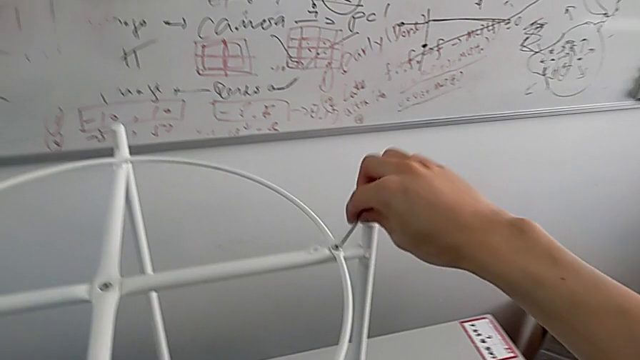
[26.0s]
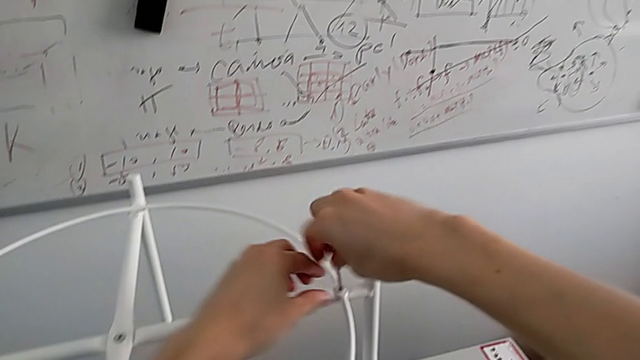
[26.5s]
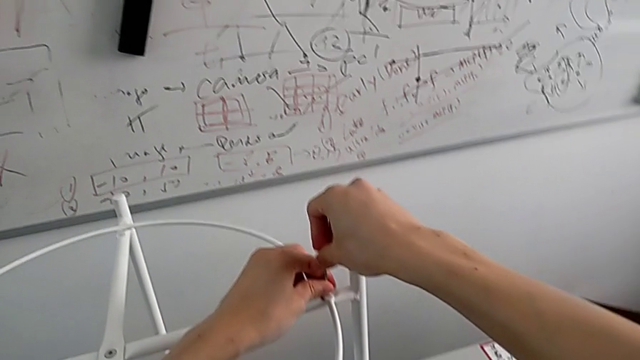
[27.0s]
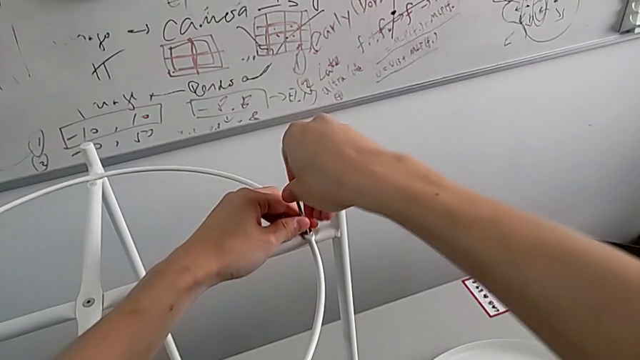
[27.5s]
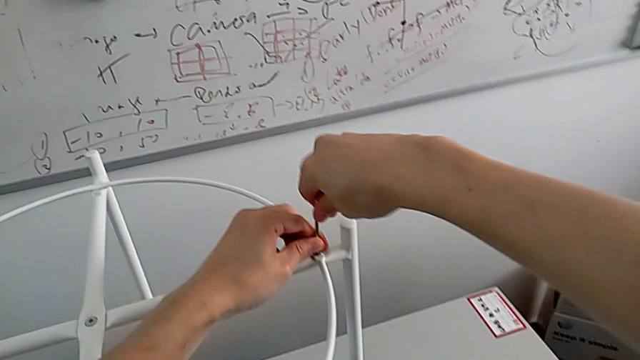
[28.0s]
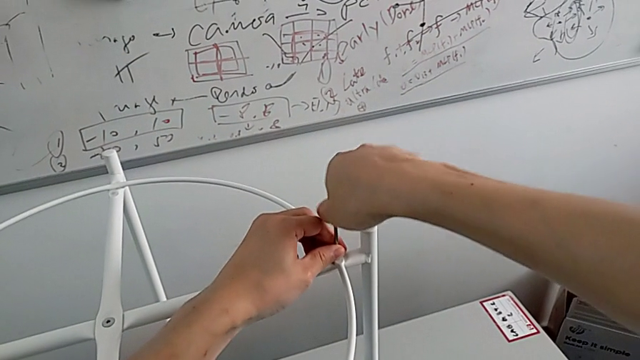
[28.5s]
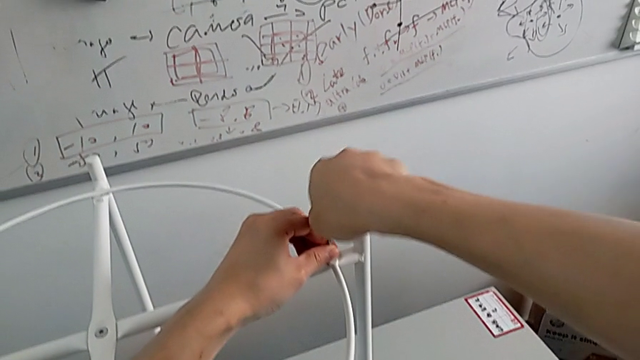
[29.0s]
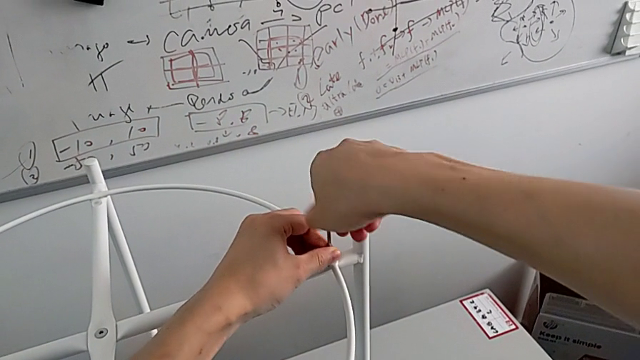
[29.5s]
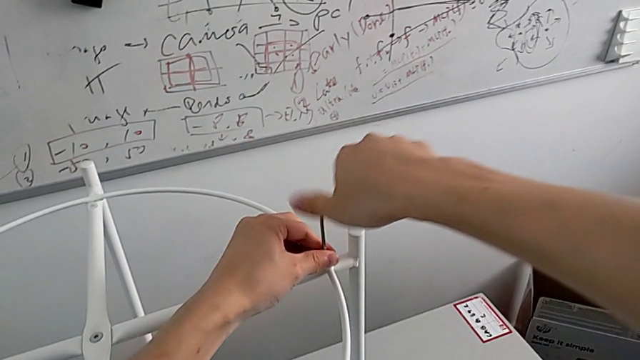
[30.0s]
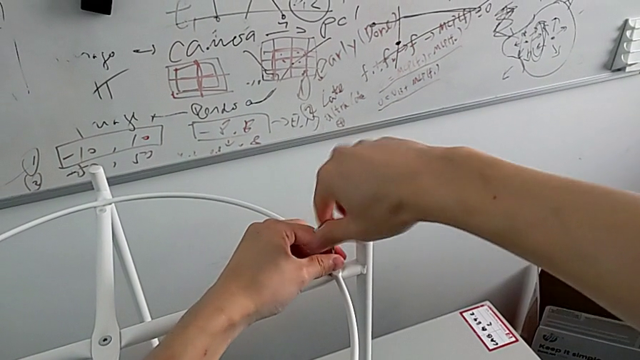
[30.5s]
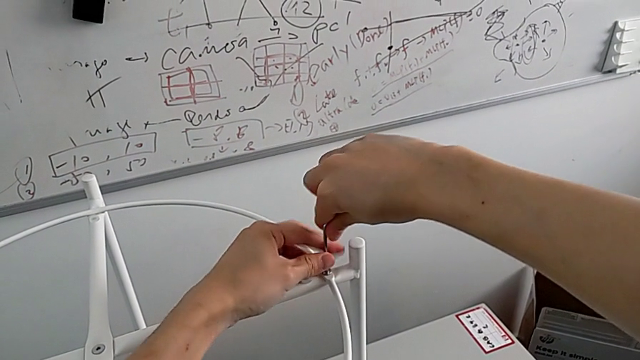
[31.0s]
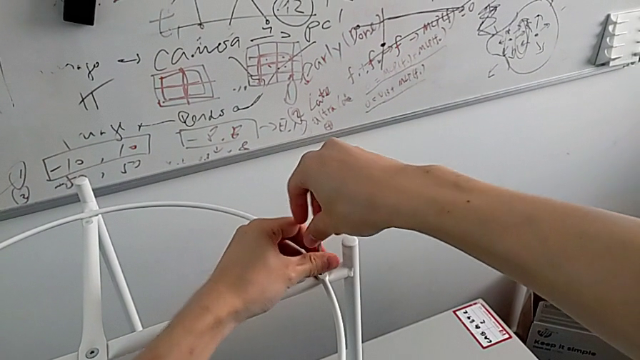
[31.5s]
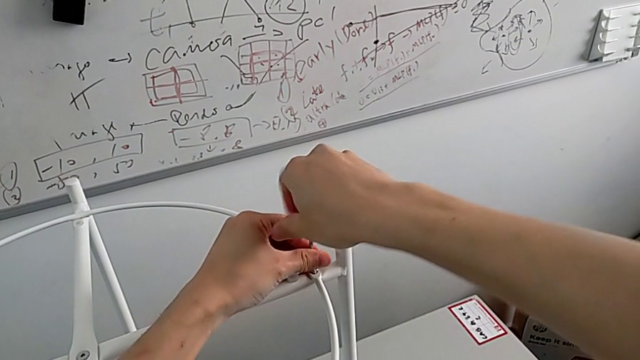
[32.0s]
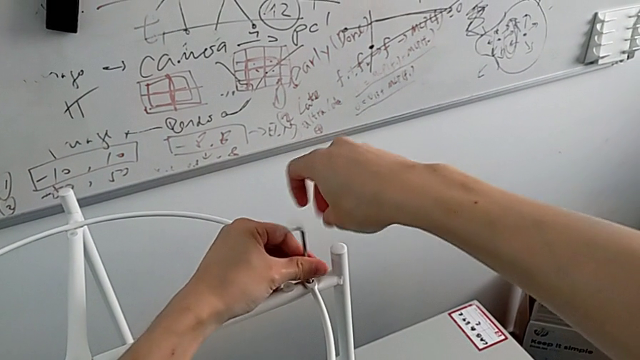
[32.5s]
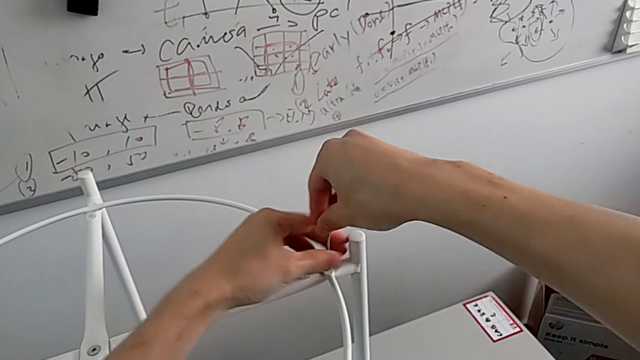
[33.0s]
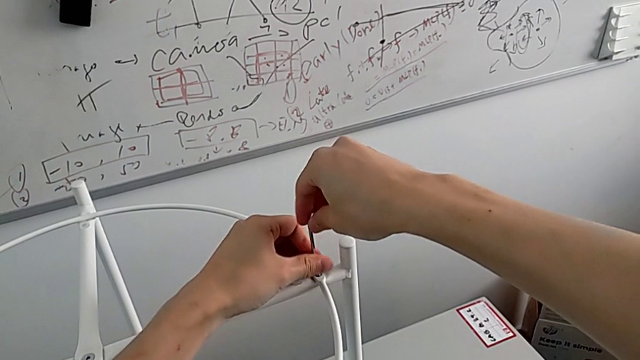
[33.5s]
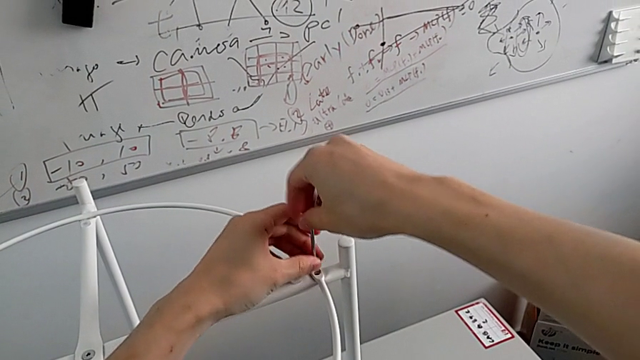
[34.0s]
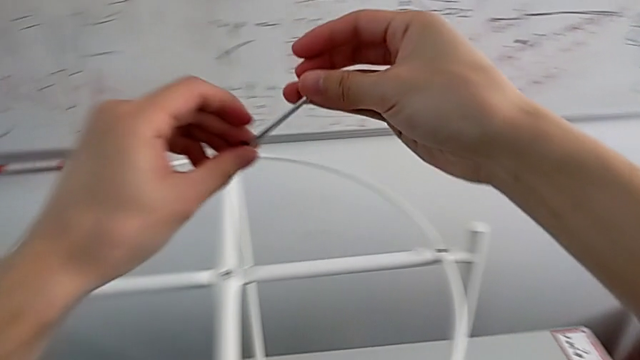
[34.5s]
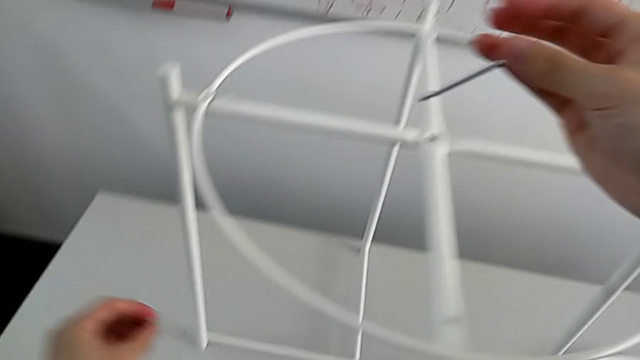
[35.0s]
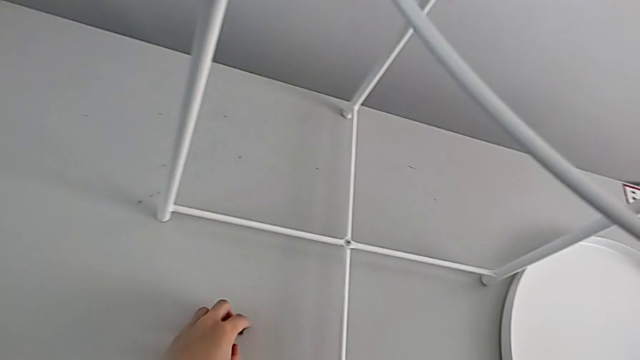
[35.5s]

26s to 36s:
The camera wearer unscrews the second hex socket head of the circle. They insert the hex socket head, unscrew it, disassemble it, withdraw the Allen wrench and slide the hex socket head with the left hand.

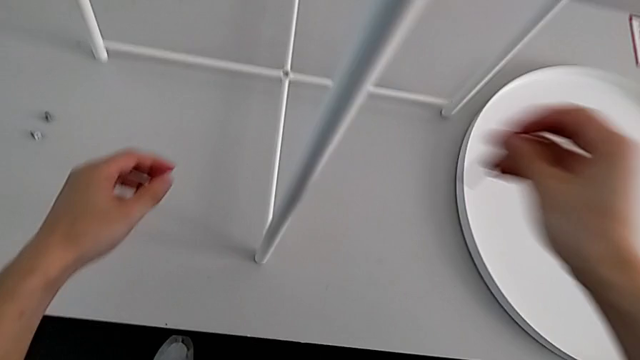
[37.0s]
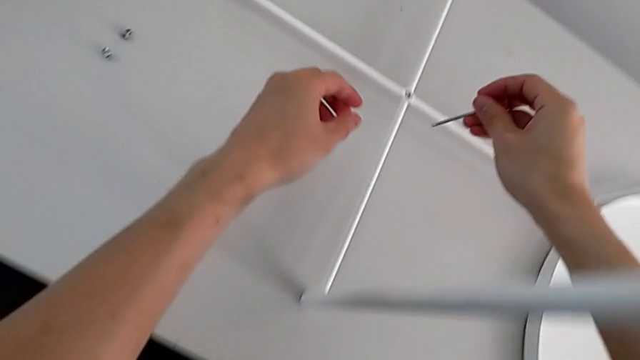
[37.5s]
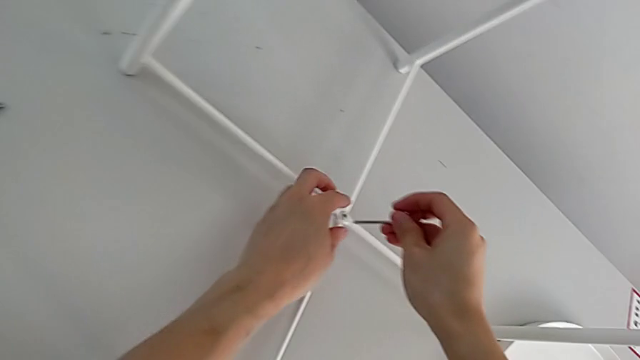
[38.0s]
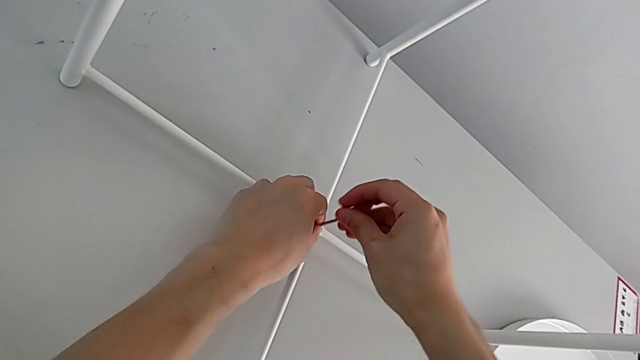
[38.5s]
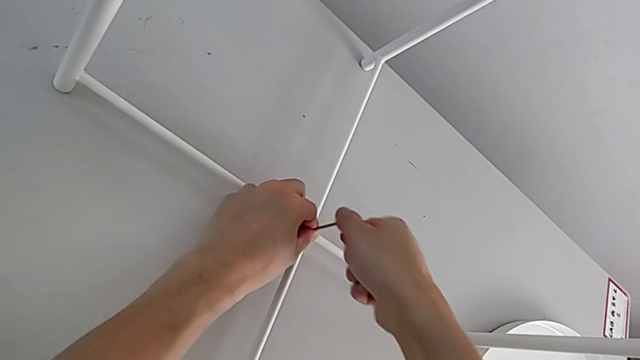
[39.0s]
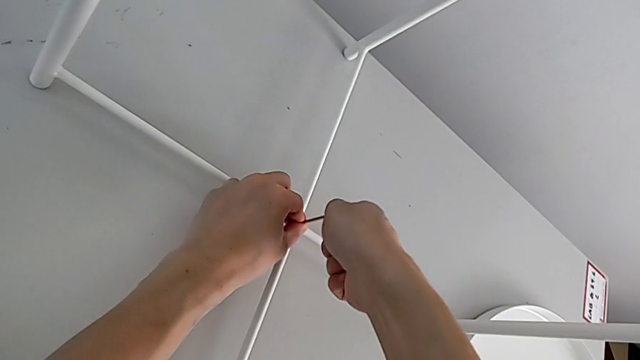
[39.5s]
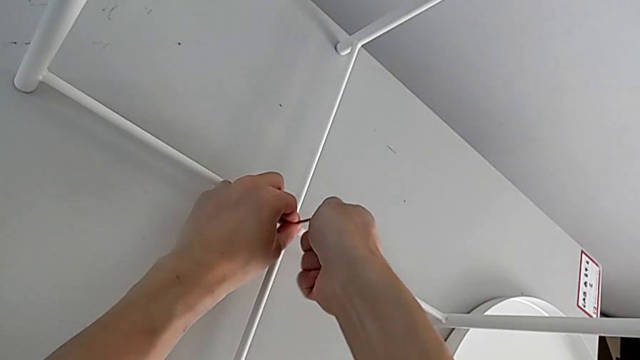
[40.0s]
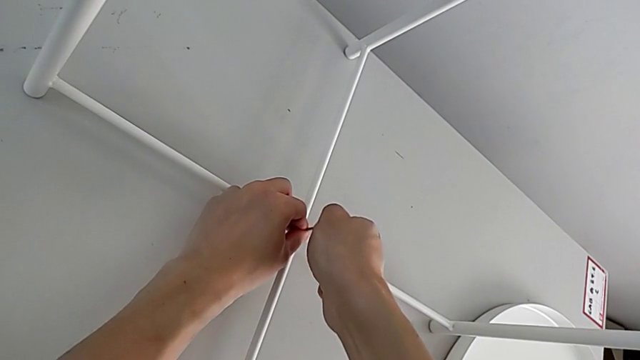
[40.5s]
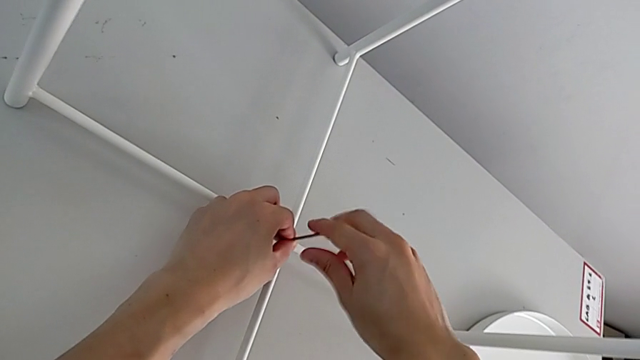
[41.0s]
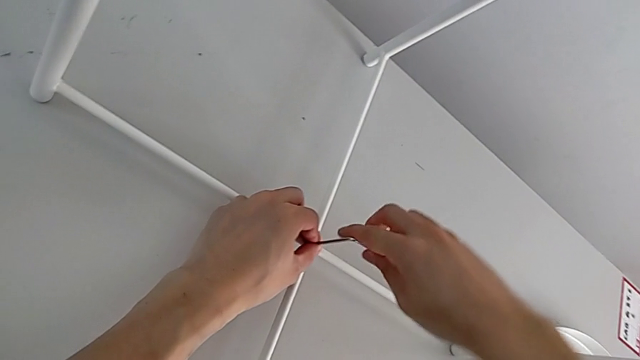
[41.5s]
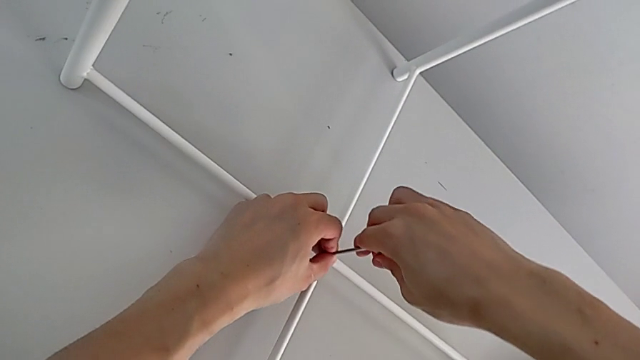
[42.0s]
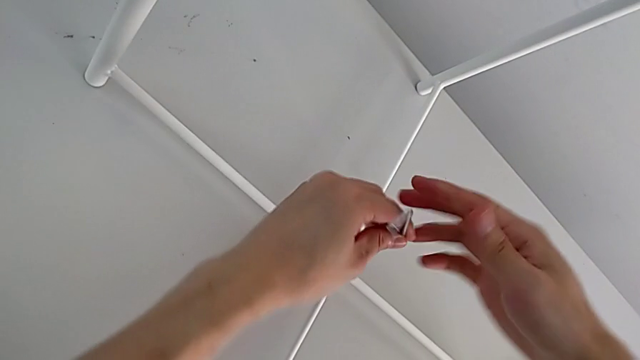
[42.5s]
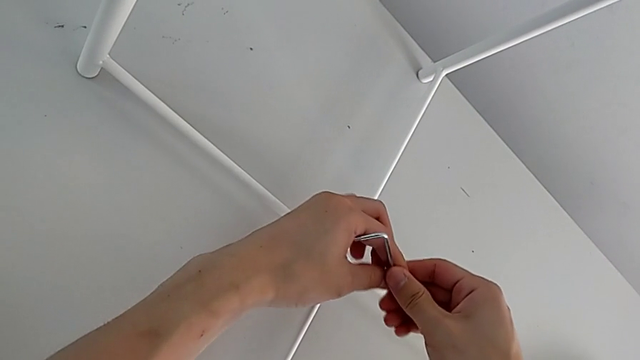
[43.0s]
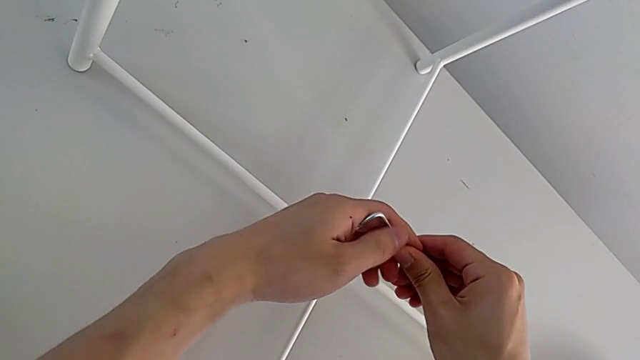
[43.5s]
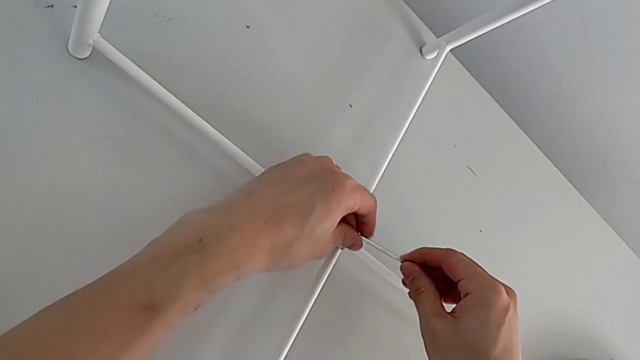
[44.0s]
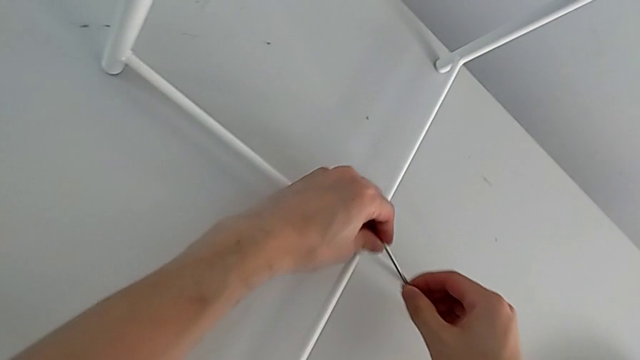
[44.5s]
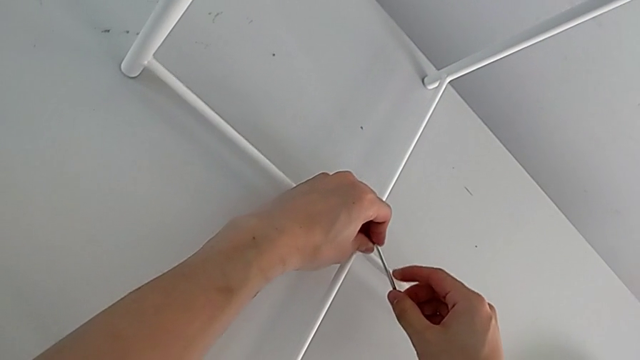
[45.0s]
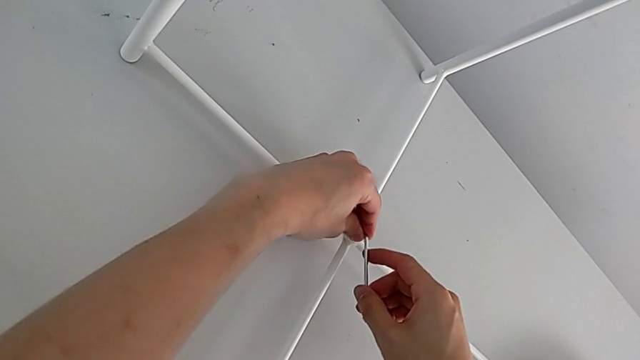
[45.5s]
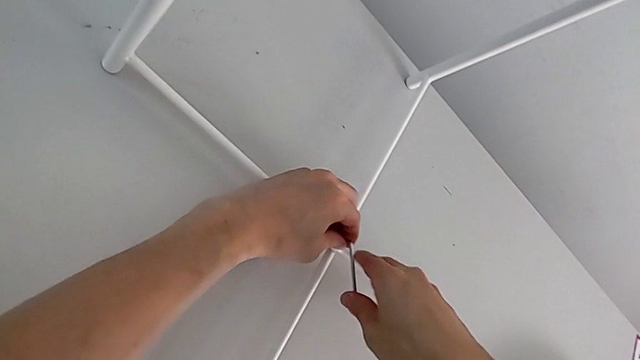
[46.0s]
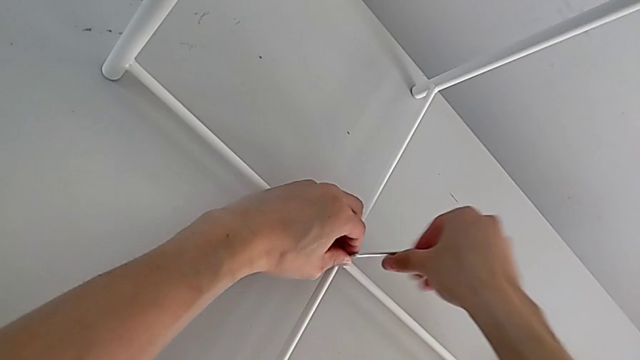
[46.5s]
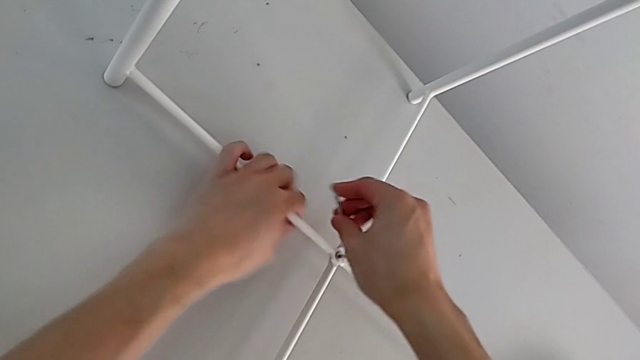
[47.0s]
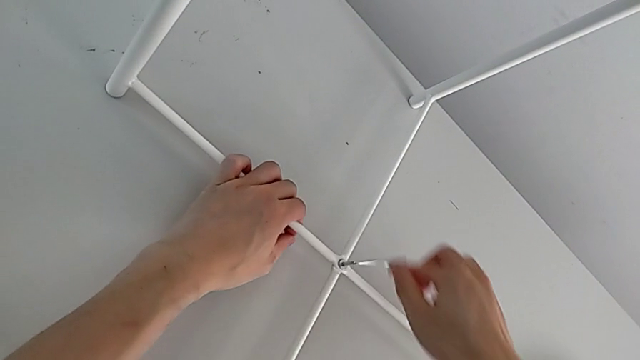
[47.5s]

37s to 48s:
The camera wearer is using an Allen wrench to unscrew the bottom hex socket head. They approach the hex socket head, insert the Allen wrench, unscrew the hex socket head, withdraw the Allen wrench, rotate it, insert it and begin to unscrew the hex socket head.
